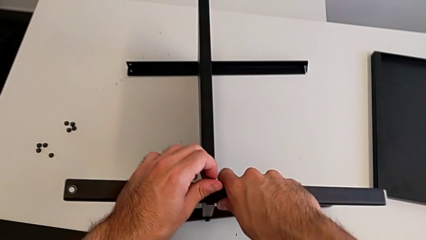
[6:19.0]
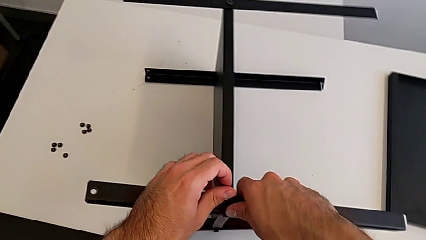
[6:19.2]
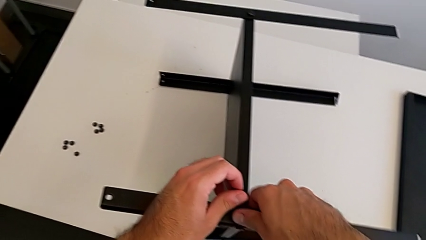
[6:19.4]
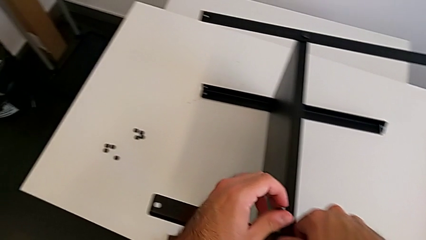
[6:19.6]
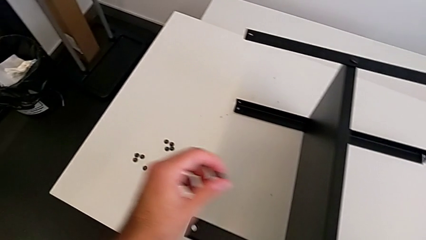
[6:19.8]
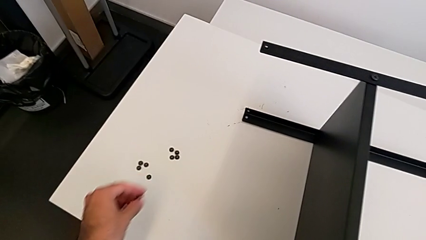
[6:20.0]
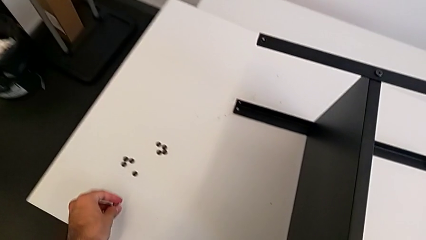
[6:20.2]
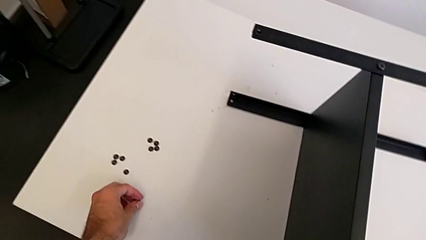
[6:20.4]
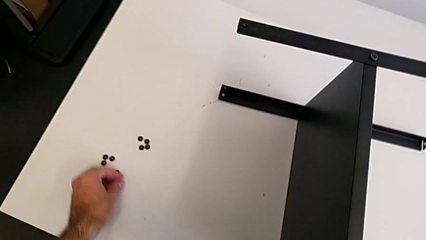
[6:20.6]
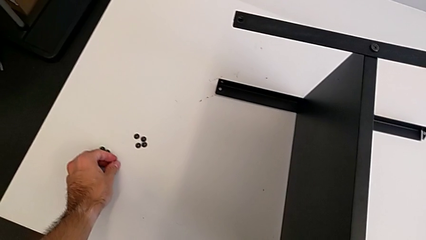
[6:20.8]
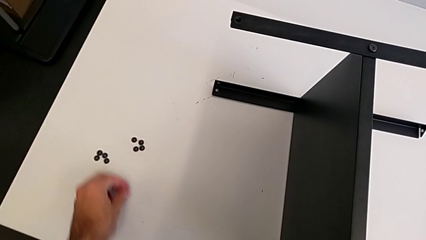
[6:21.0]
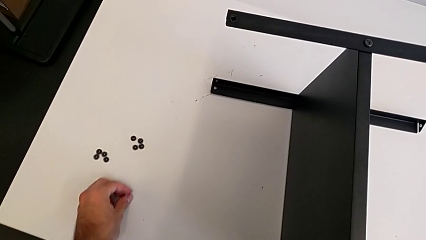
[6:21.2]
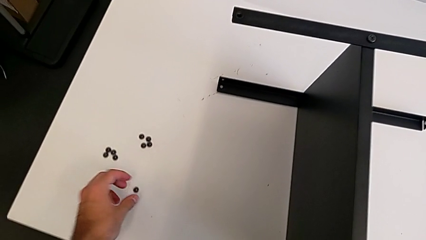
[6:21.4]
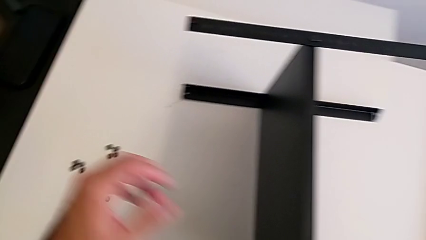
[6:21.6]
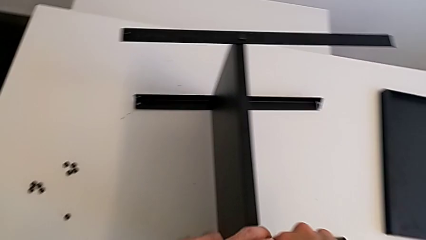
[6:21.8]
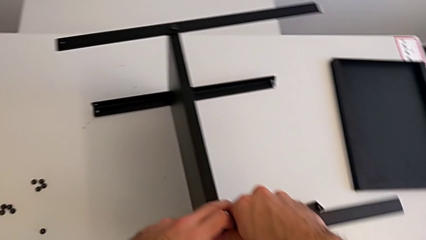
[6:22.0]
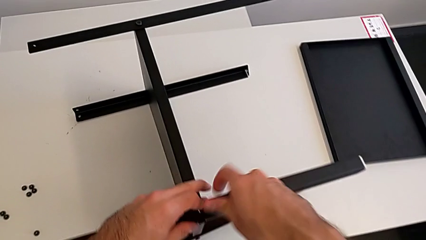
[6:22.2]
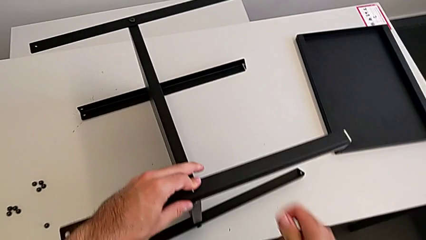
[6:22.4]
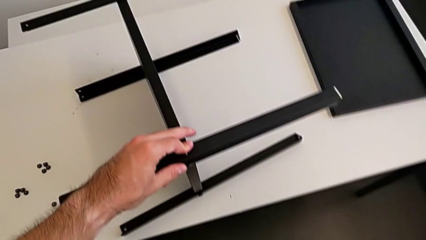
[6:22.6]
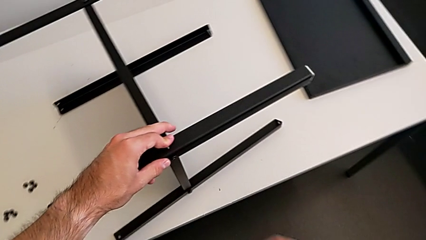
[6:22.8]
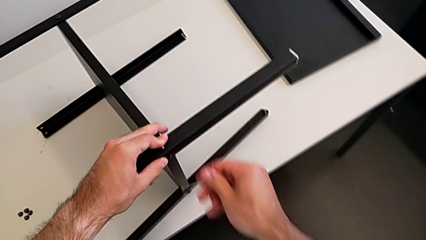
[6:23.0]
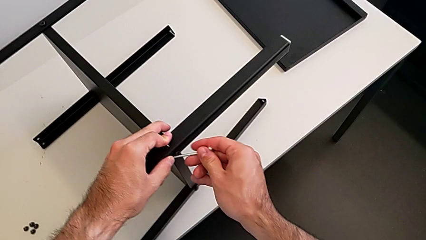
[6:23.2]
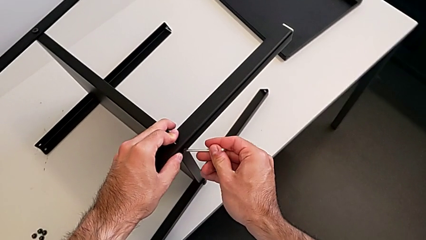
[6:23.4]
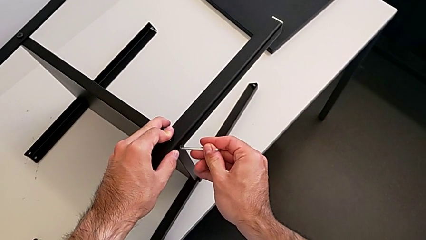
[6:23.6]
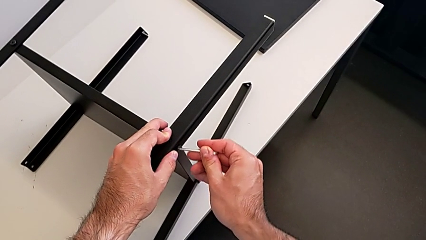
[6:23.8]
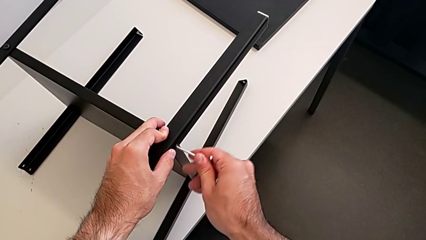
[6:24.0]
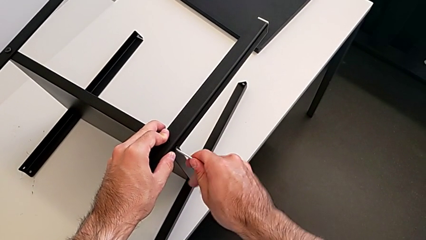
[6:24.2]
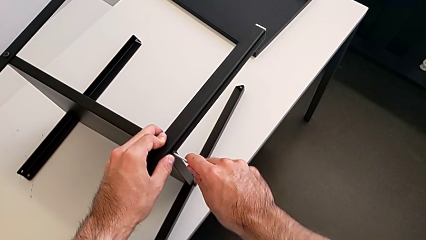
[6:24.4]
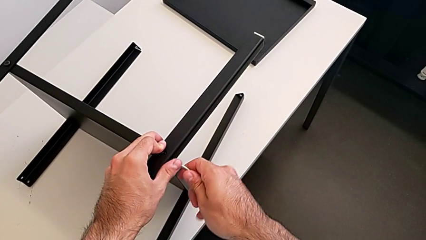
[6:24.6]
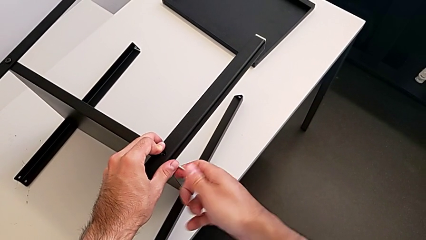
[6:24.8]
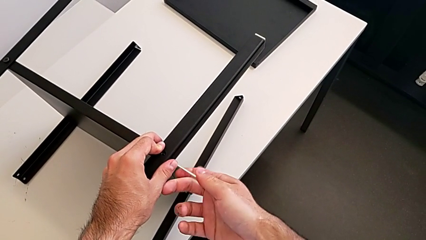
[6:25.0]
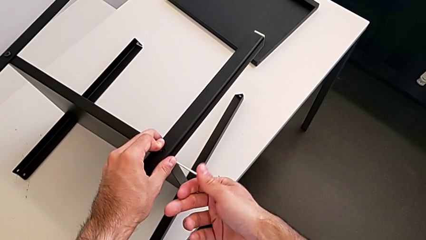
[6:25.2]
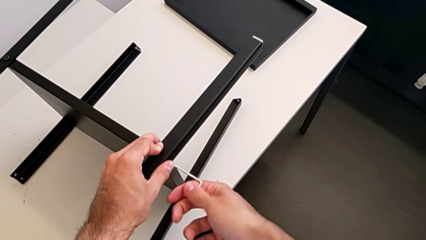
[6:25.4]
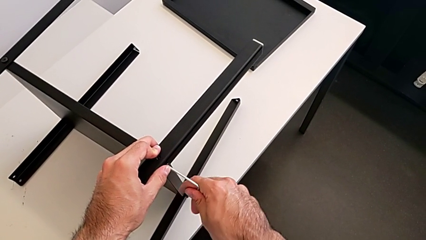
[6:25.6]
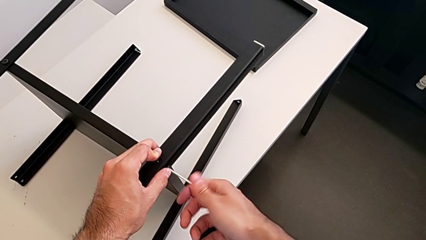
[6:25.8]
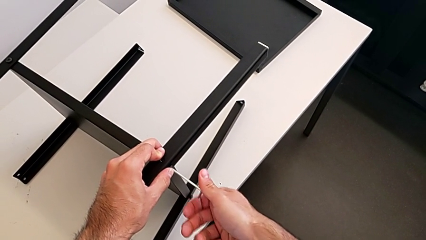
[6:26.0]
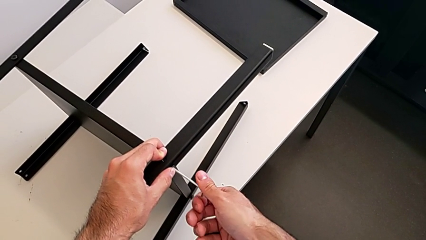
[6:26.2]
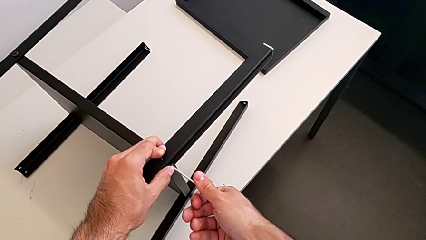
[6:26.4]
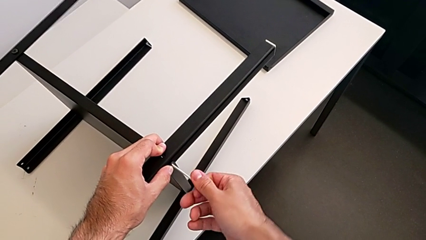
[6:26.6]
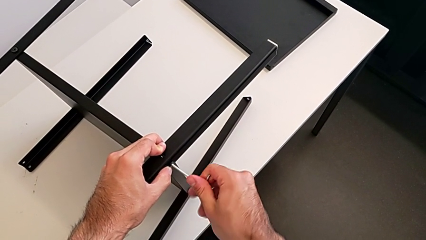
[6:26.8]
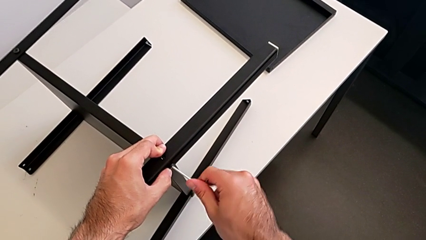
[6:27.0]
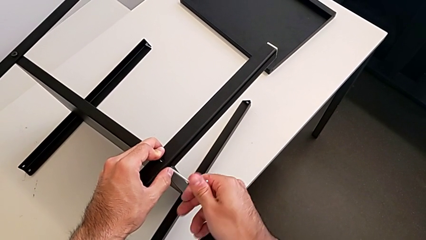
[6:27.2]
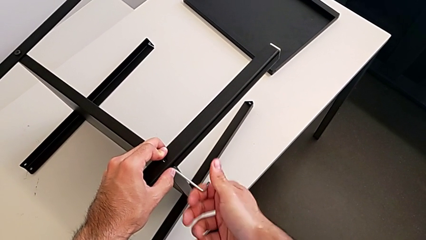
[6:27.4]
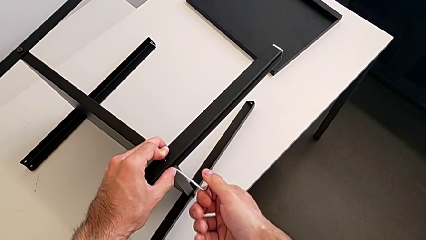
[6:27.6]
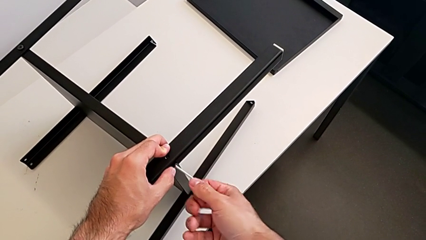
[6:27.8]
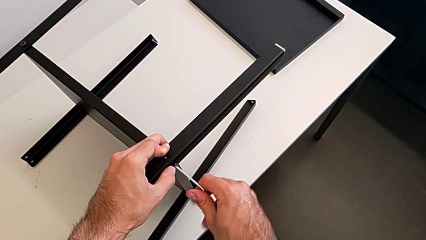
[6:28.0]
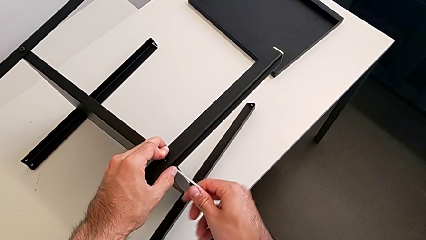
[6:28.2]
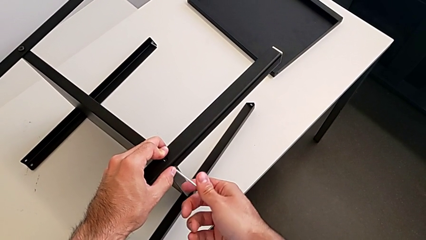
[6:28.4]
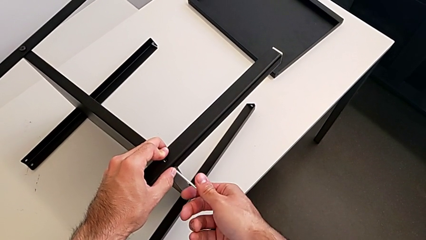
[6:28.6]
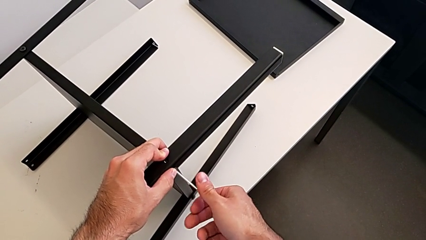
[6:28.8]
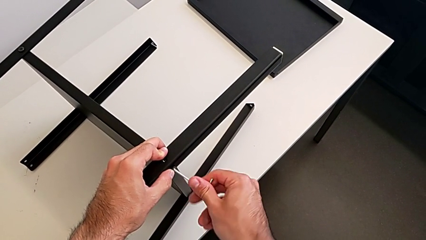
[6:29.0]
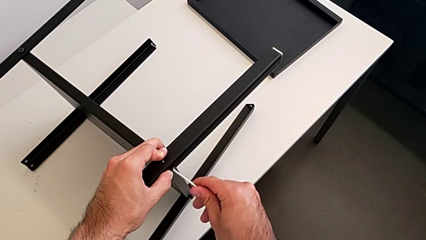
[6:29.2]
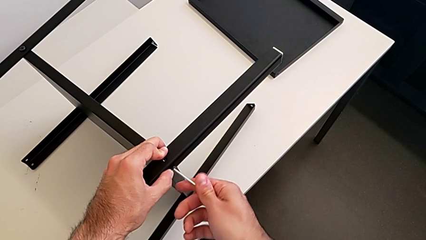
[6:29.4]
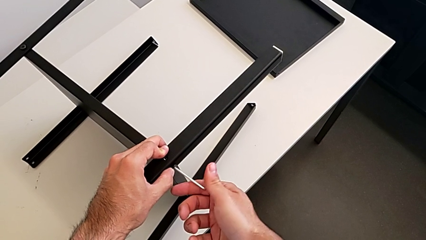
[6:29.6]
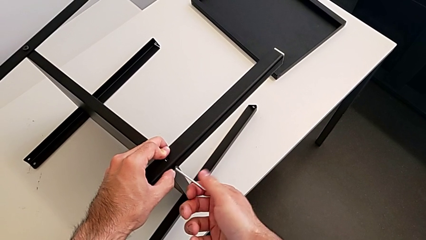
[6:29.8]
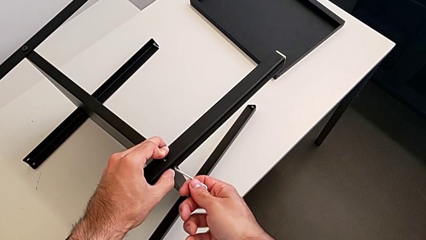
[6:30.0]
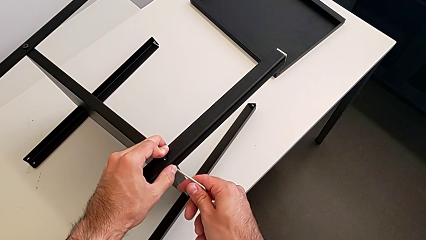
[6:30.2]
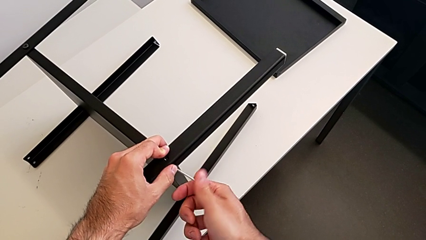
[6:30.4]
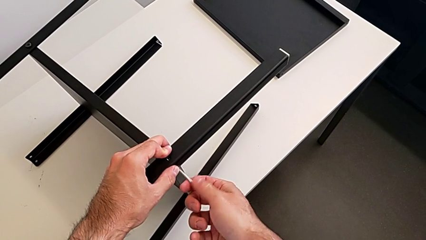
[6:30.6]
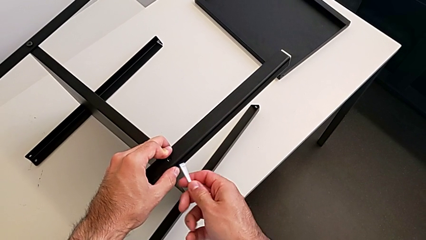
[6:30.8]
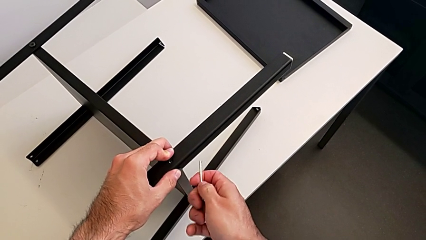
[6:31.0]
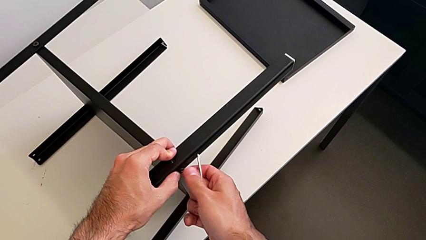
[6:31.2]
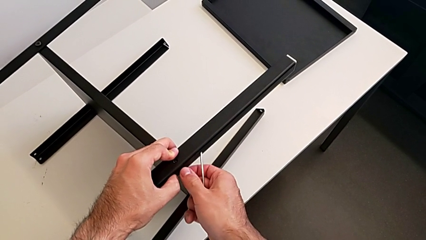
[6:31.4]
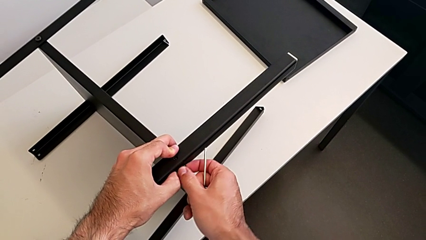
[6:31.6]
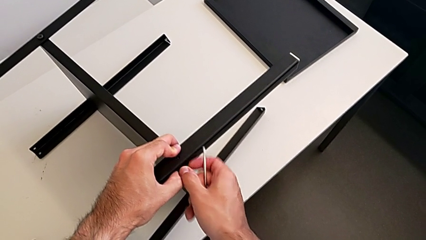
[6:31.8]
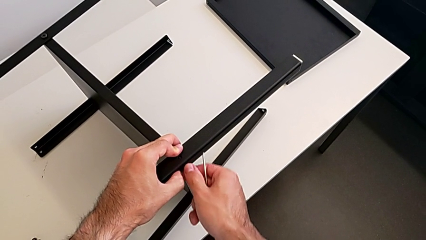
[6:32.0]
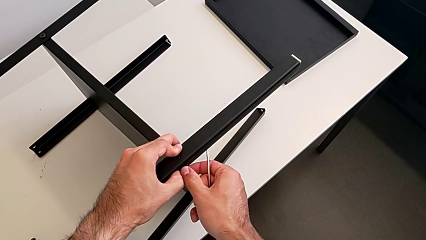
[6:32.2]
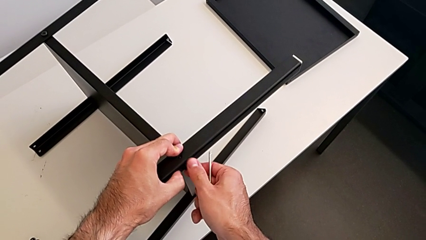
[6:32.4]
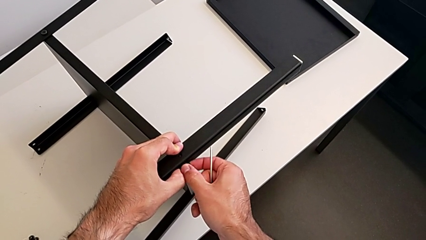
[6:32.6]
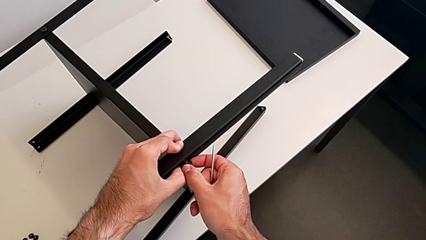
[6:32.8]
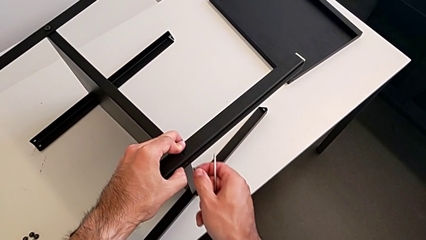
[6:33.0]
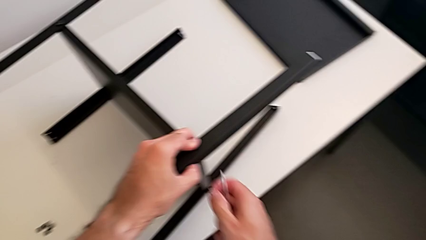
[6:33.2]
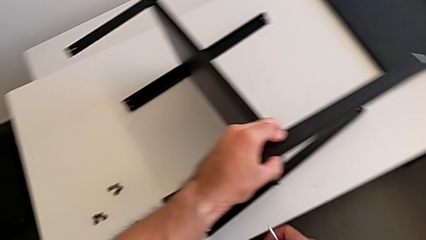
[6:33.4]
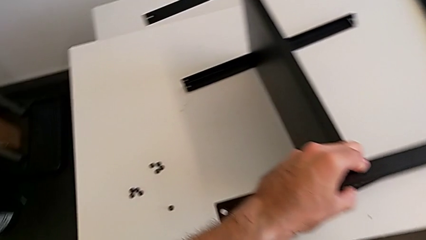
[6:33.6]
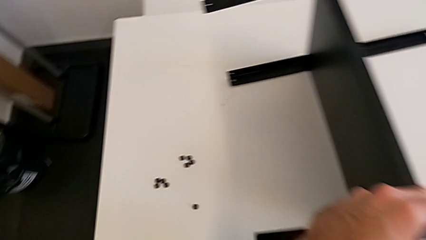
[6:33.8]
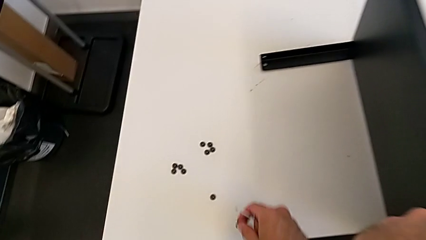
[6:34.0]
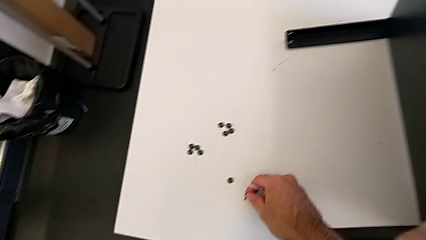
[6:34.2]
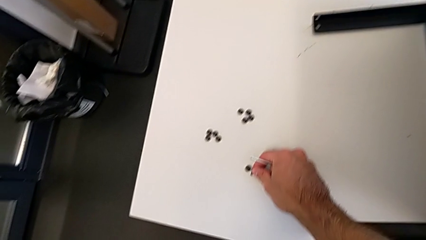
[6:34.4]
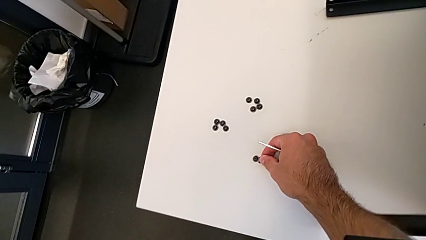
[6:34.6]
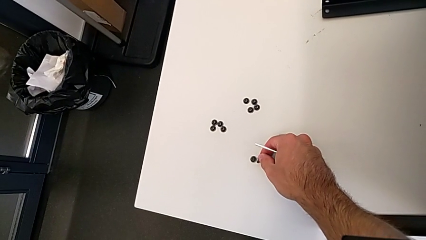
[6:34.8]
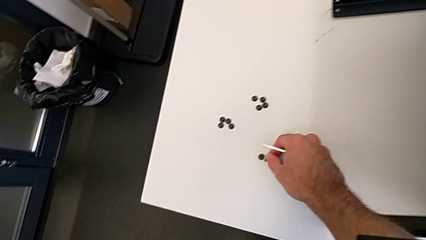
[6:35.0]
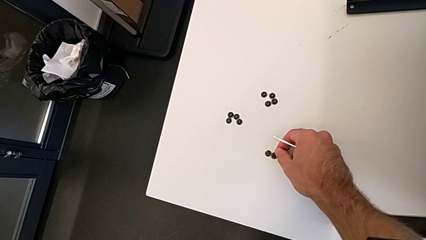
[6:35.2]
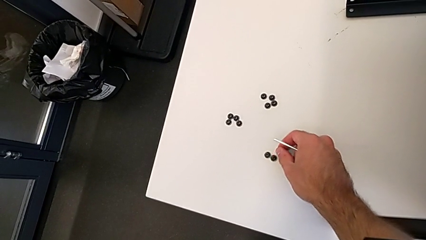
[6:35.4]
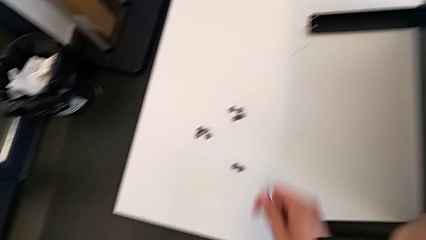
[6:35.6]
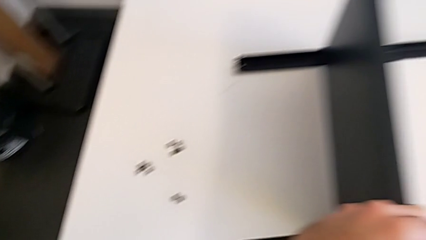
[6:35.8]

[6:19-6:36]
The camera wearer is disassembling the first leg with the Allen key. They place the hex socket head, insert the Allen wrench, unscrew the hex socket head, withdraw the Allen wrench, unscrew the hex socket head, disassemble it and place it.
